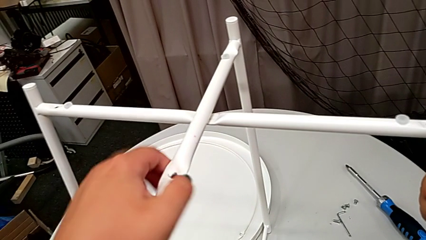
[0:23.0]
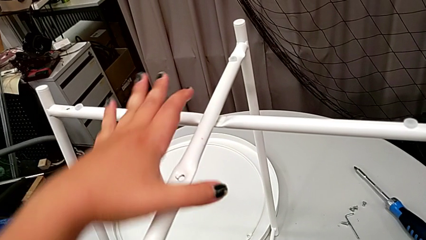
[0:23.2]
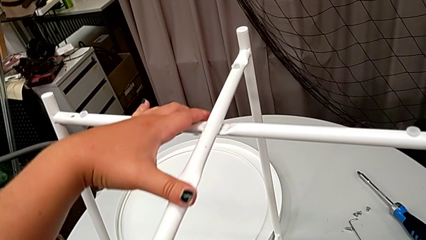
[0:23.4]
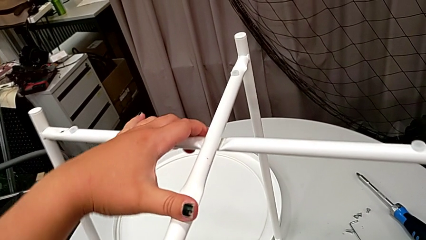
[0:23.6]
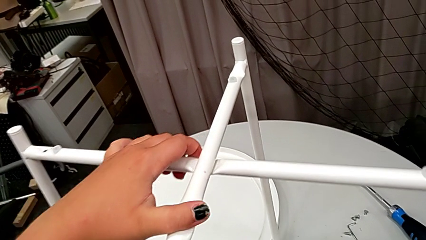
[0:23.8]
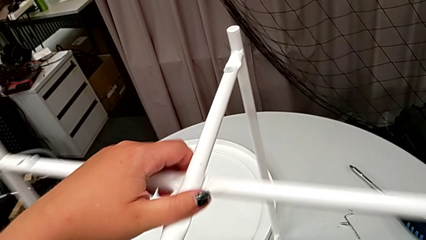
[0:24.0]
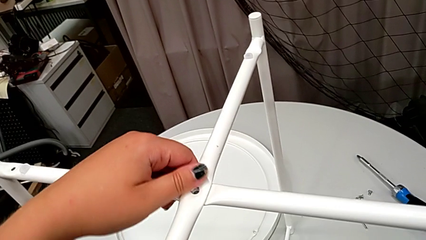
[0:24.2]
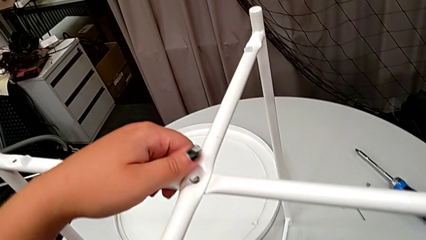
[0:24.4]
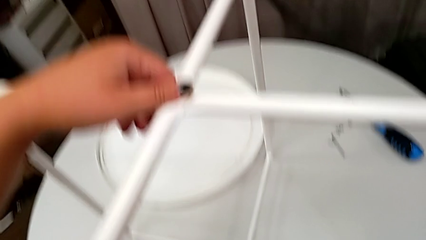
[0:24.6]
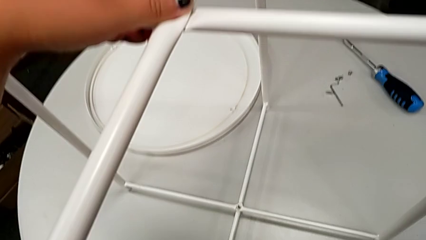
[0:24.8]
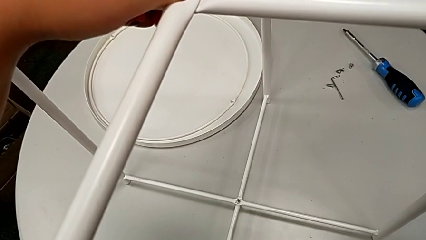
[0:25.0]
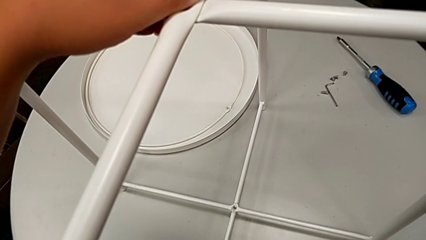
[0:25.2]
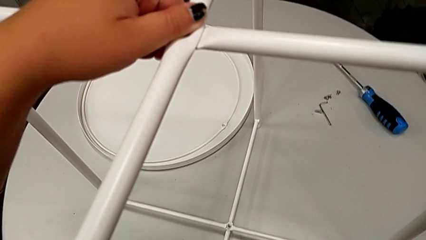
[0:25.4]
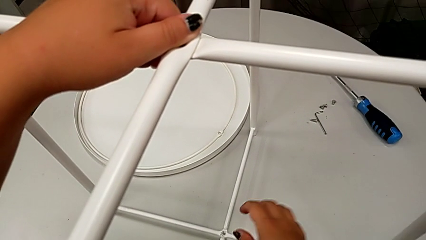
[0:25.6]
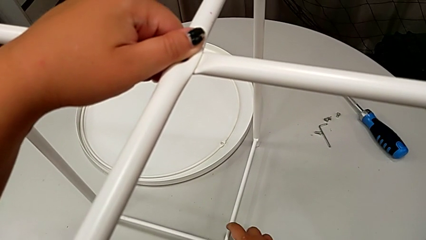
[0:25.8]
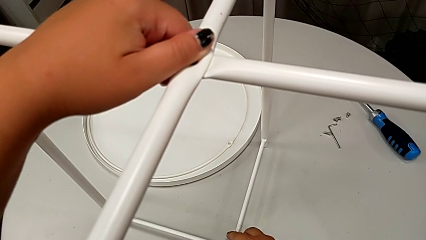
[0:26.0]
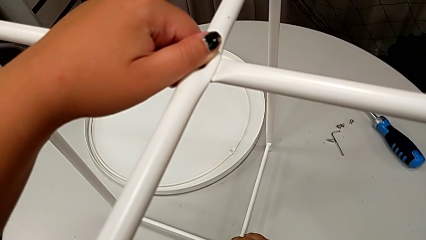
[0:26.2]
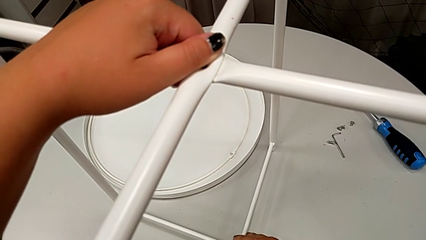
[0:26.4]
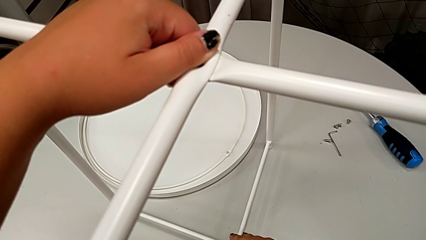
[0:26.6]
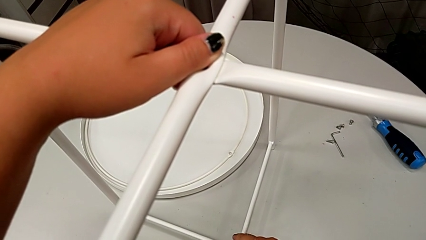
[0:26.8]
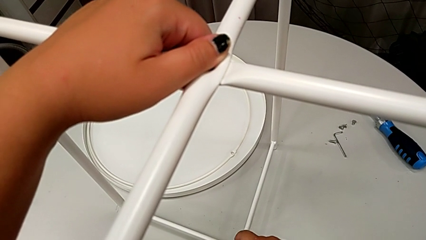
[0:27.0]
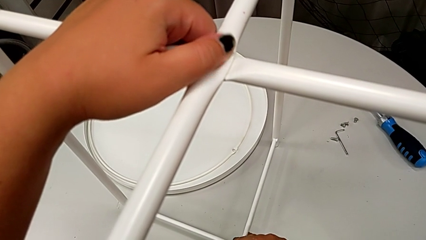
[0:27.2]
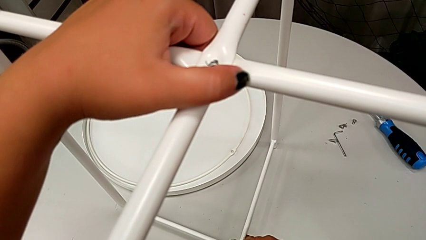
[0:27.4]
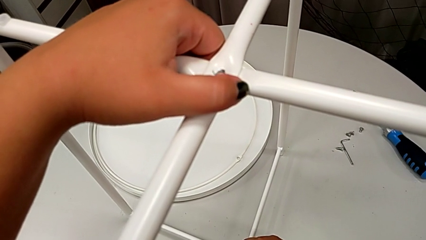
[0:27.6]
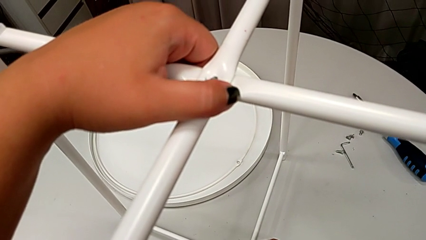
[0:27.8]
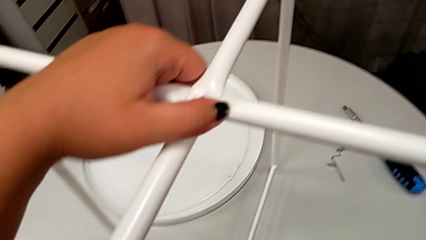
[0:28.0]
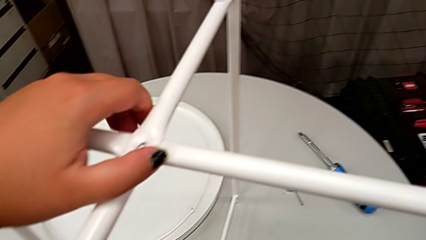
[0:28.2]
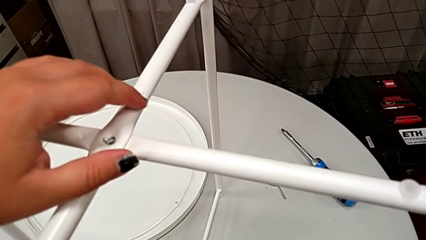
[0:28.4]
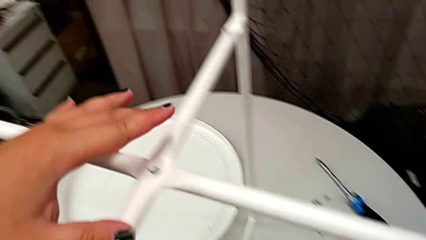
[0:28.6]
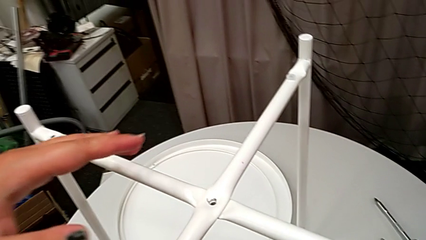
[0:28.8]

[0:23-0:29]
The camera wearer is assembling the legs together. They align the leg.

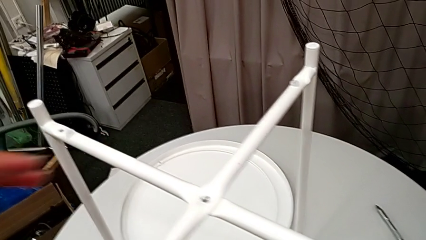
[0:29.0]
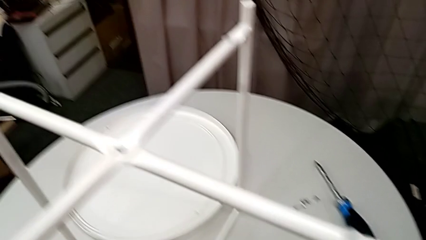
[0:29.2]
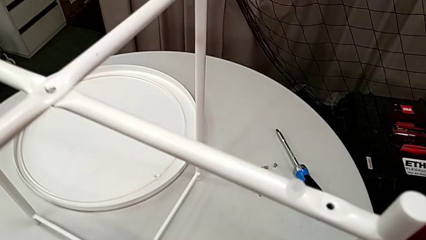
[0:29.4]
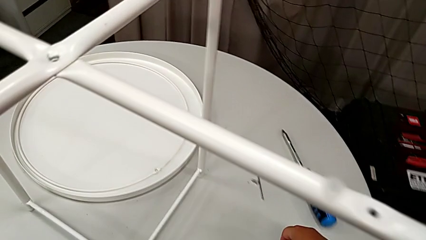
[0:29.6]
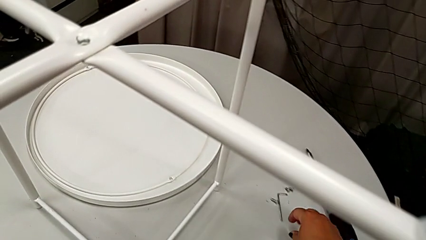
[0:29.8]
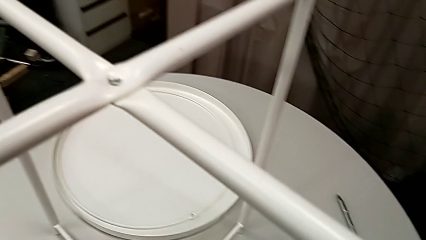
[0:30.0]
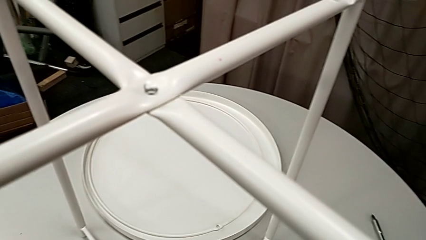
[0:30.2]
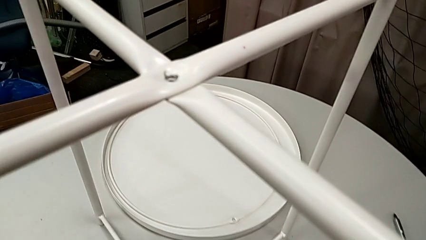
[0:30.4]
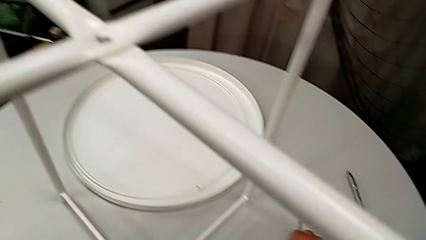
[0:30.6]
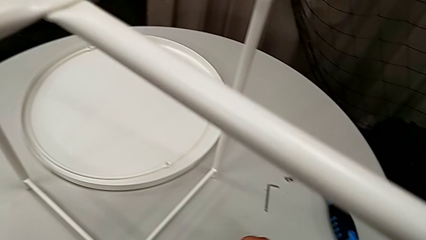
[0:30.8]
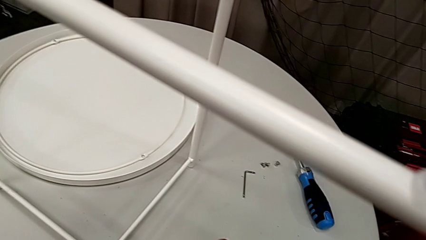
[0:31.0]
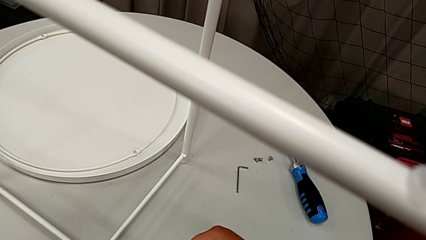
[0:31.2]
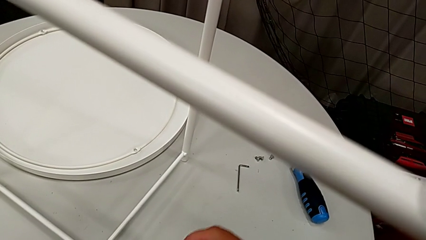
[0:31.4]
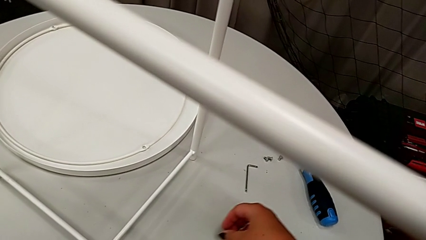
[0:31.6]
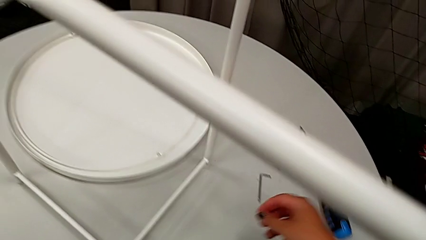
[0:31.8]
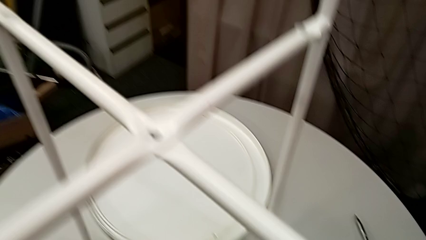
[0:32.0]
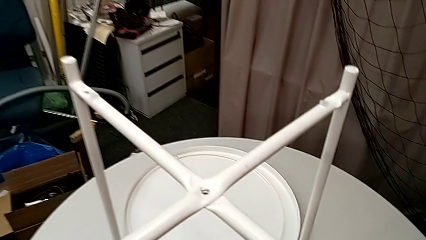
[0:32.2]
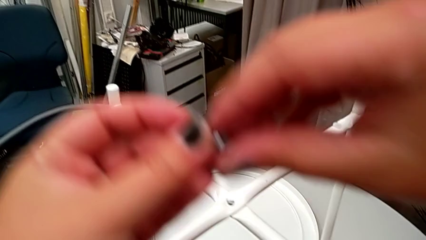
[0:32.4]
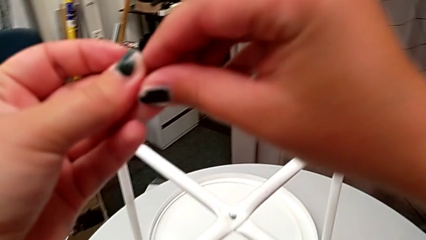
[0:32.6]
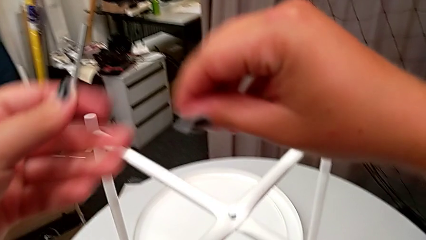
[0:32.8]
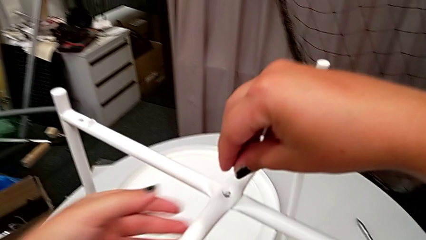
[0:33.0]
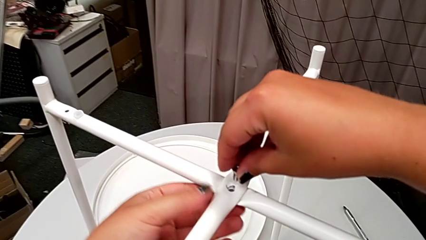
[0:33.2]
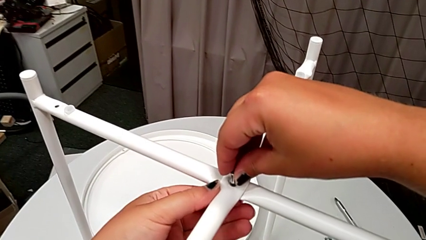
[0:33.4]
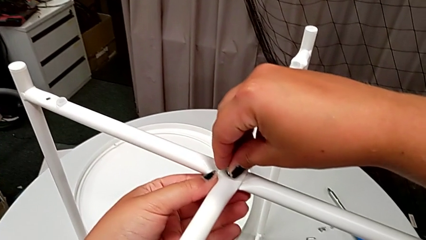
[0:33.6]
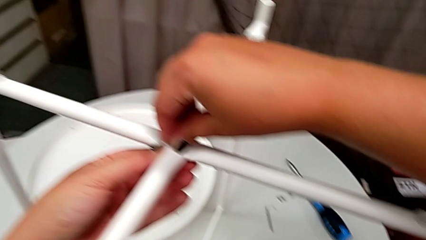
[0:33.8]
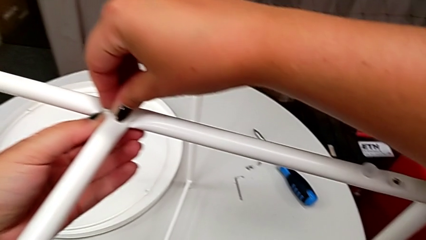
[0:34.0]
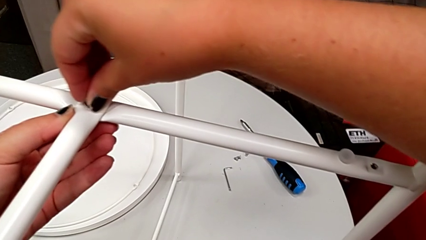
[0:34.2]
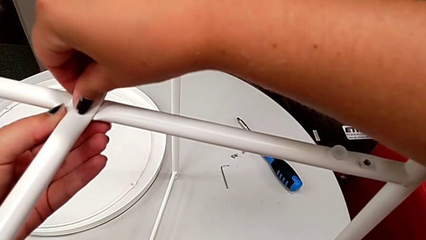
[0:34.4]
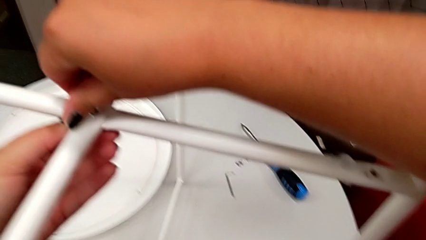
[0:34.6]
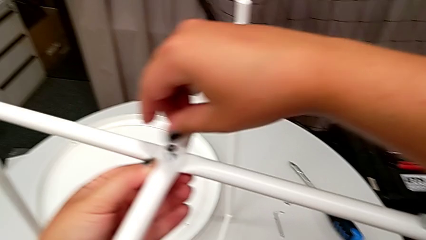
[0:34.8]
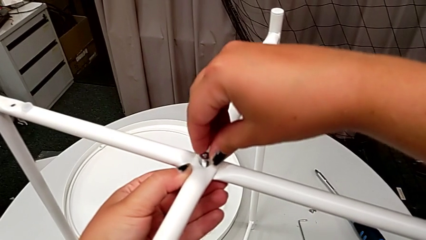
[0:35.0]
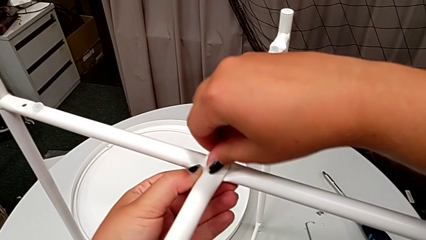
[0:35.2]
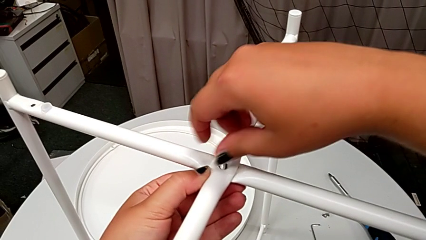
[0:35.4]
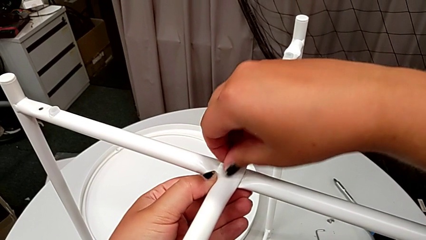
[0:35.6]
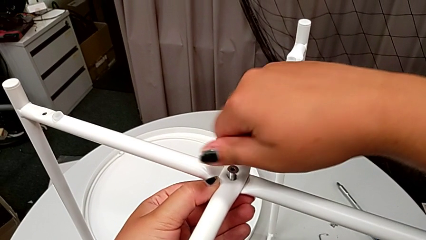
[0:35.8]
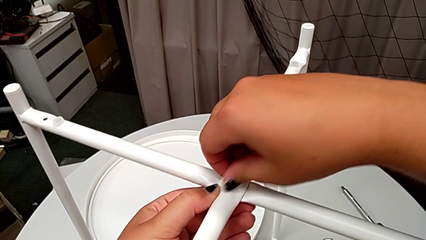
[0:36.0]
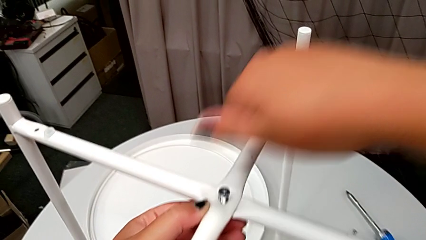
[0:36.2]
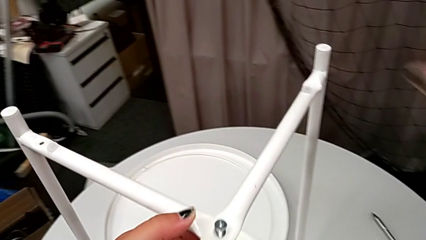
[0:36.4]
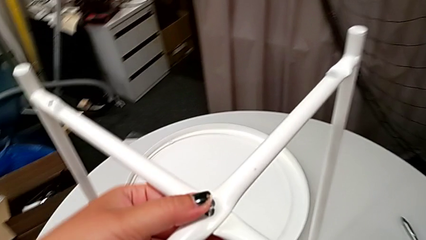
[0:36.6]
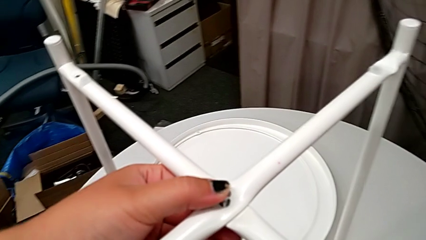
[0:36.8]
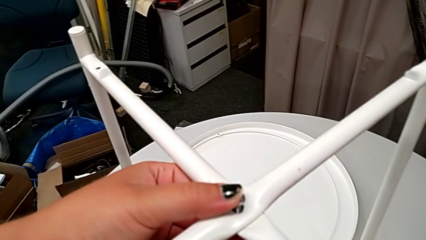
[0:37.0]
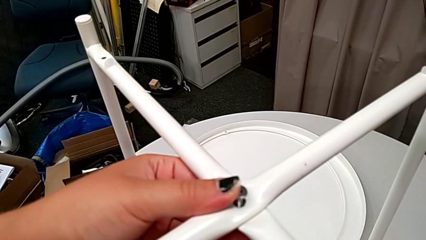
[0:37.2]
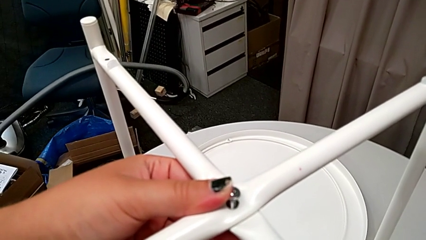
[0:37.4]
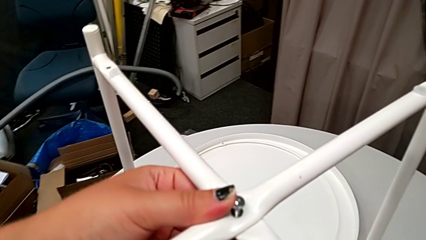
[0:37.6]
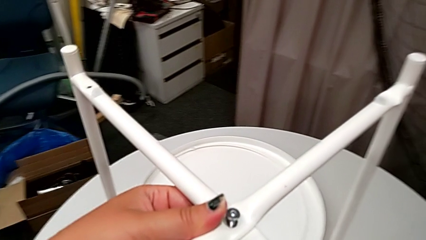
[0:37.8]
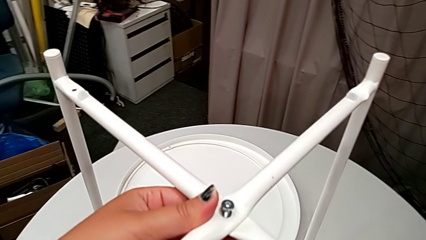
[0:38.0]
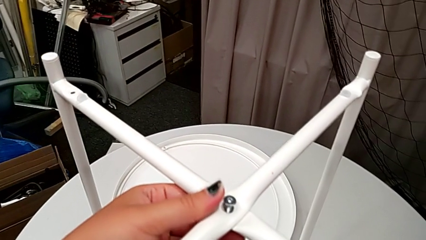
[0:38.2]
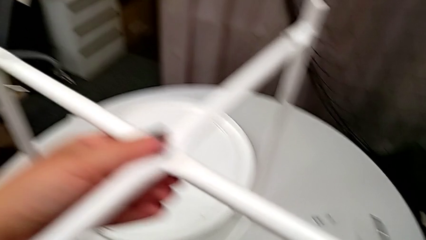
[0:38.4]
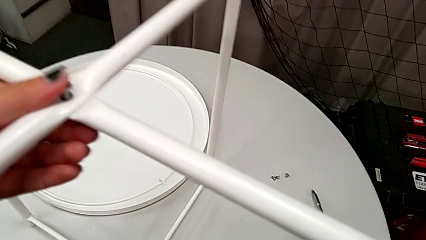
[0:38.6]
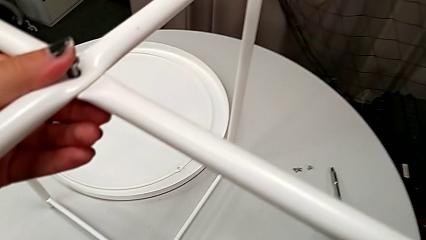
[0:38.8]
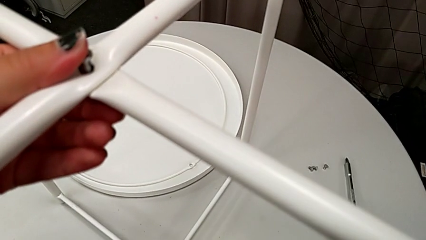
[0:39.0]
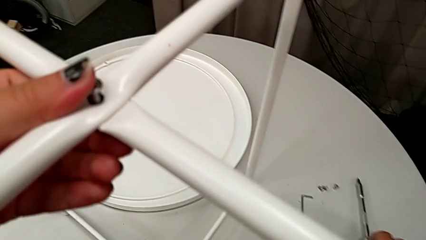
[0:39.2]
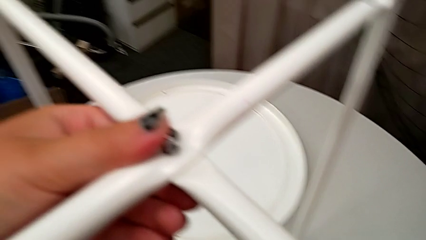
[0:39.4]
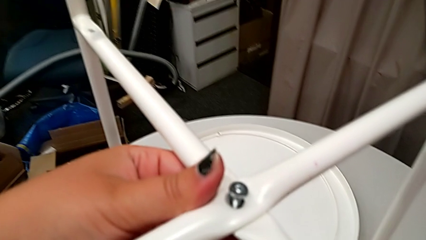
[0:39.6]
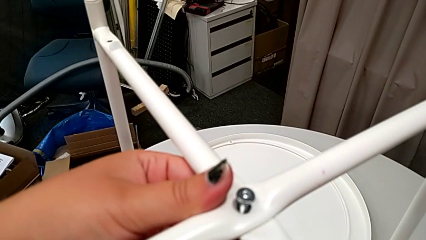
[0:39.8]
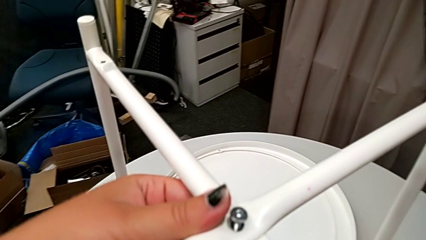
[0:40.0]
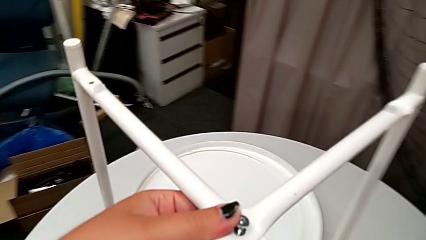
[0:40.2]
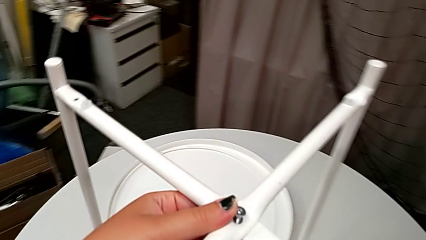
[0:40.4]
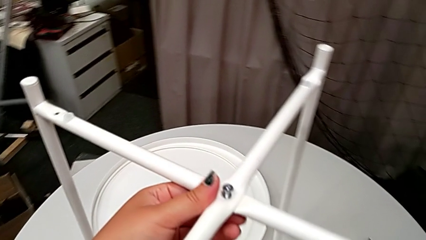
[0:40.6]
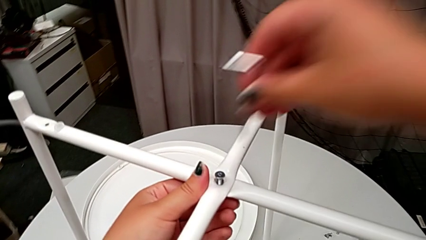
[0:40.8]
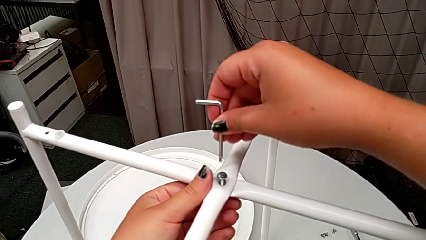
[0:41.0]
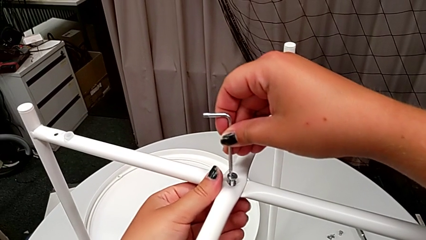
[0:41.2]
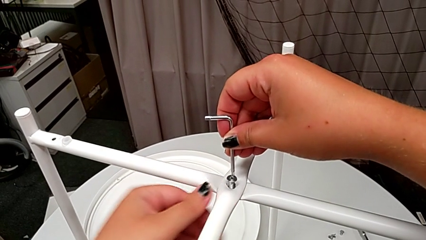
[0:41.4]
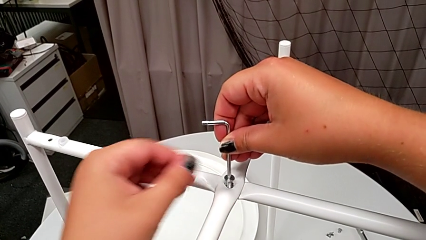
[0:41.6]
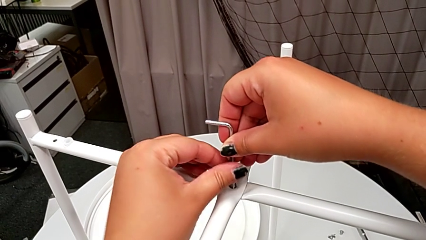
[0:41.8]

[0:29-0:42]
The camera wearer is assembling the legs' top. They grab the hex socket head, lift it, grab it, insert it and screw it. They grab the screwdriver, place it, grab the Allen wrench and insert it.
